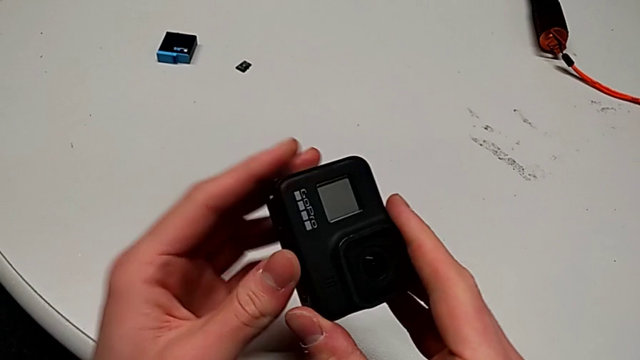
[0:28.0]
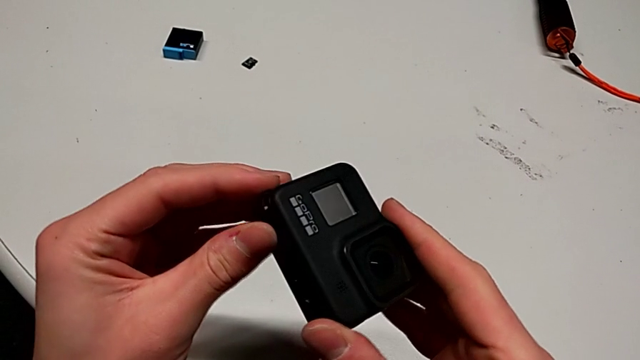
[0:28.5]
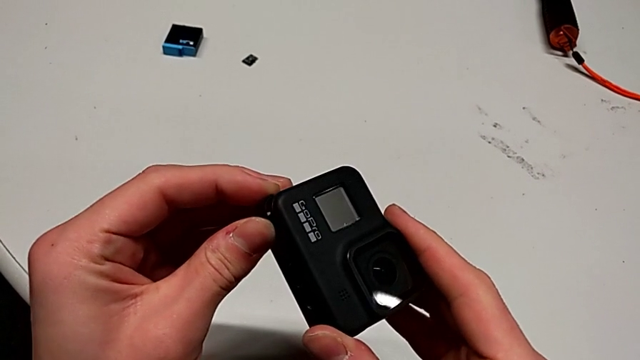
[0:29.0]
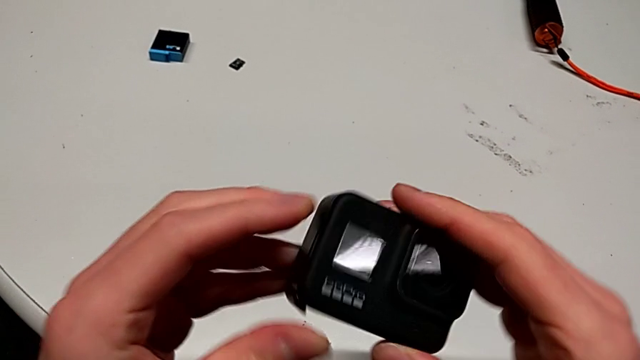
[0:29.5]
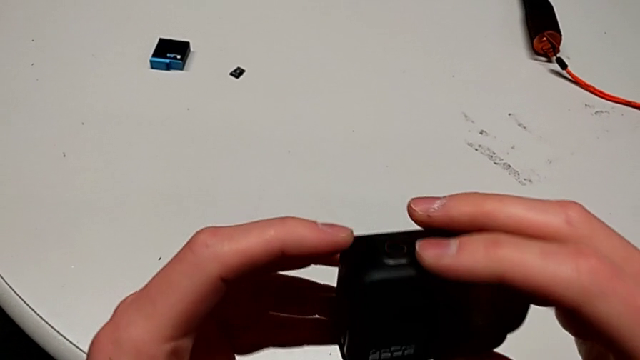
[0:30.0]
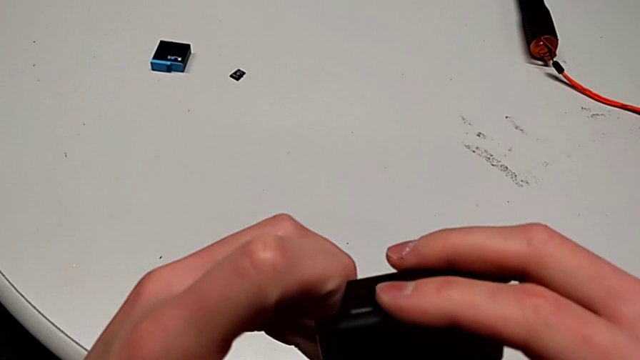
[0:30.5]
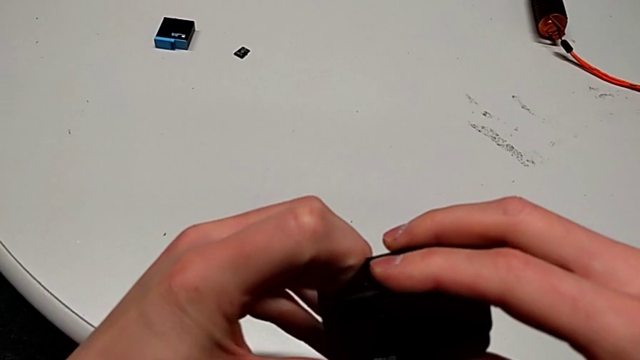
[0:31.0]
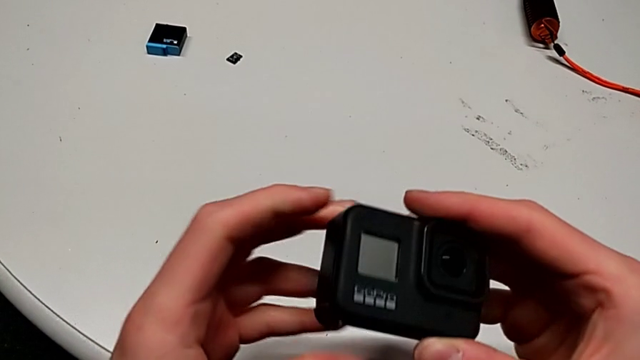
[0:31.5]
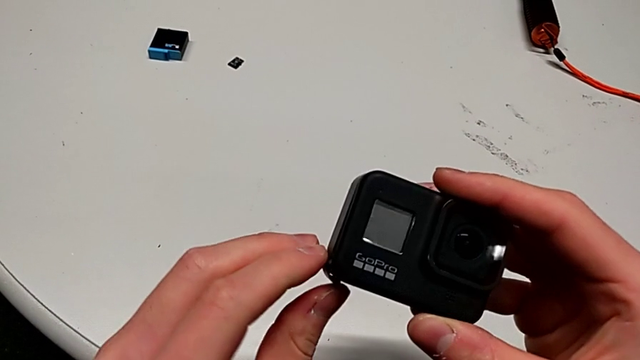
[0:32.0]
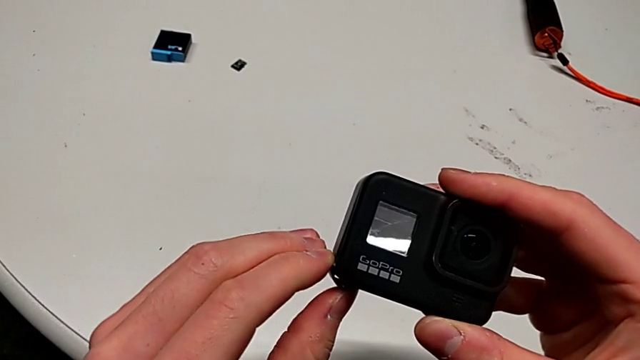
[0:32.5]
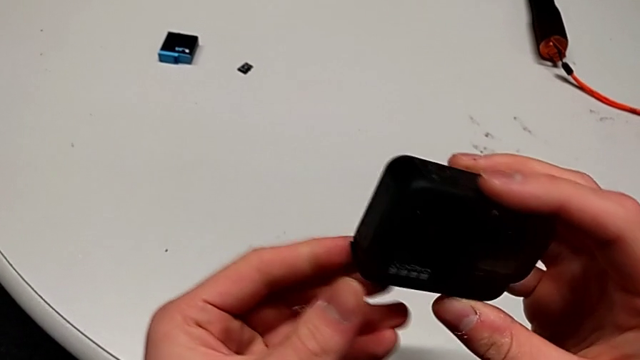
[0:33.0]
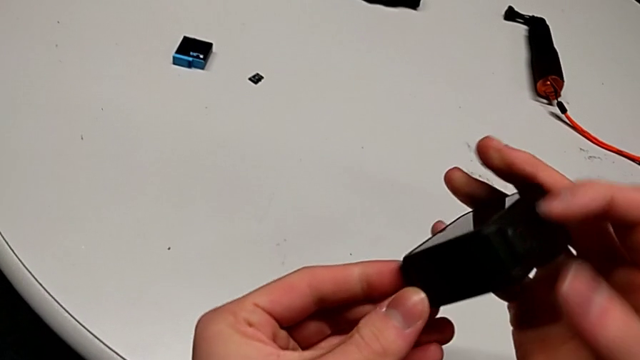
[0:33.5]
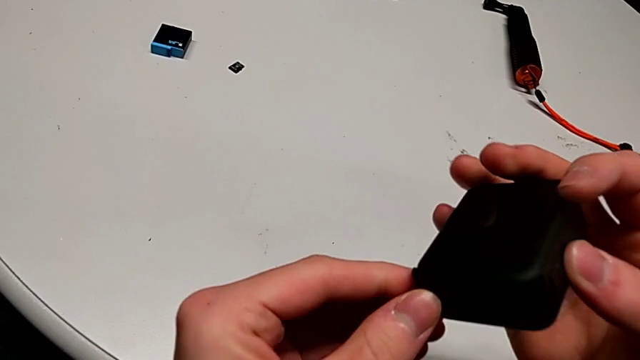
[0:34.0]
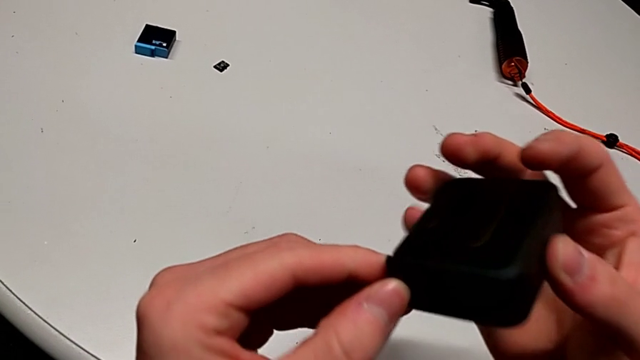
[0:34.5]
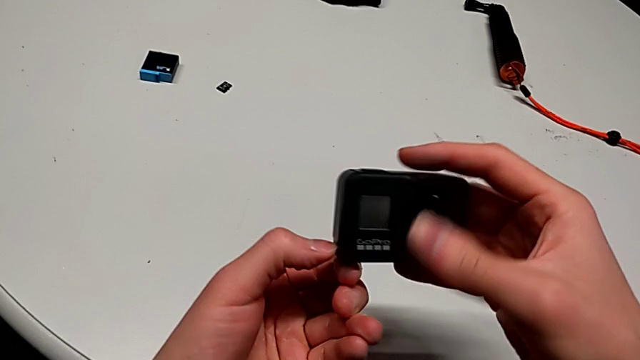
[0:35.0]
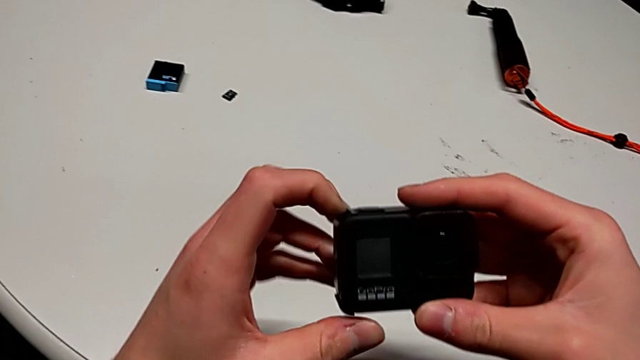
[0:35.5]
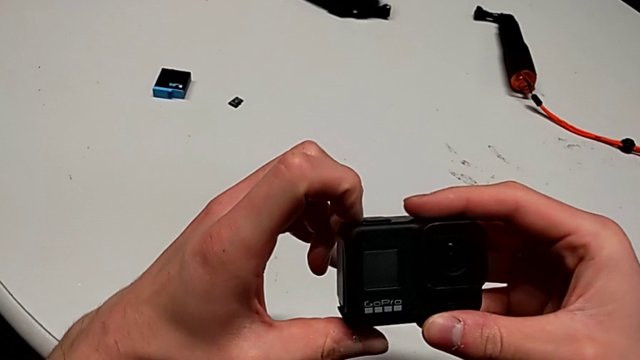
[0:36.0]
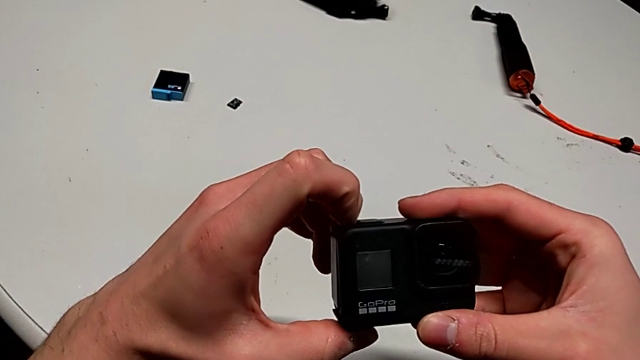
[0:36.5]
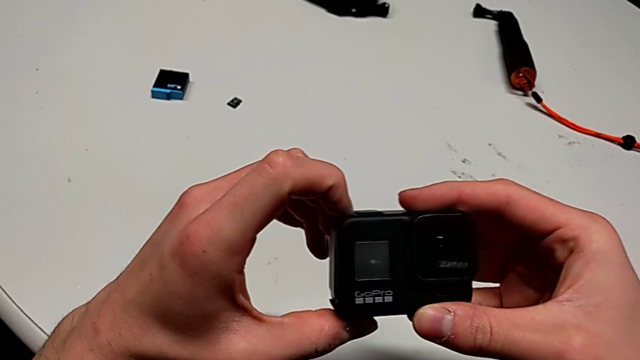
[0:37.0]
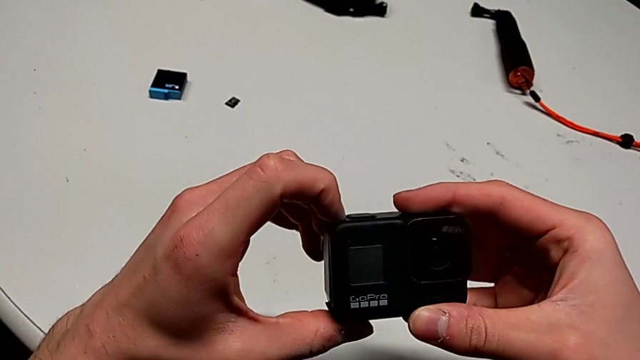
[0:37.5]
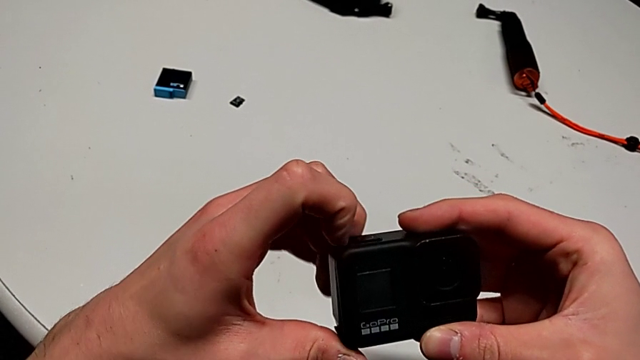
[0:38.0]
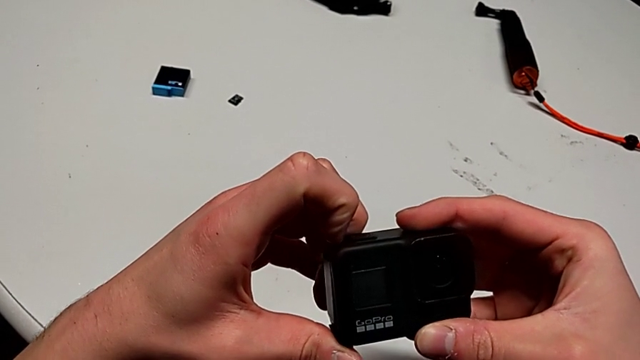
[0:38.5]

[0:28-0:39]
The camera wearer is exchanging a battery. They rotate the GoPro, pull the battery door, inspect the GoPro and pull the battery door twice.

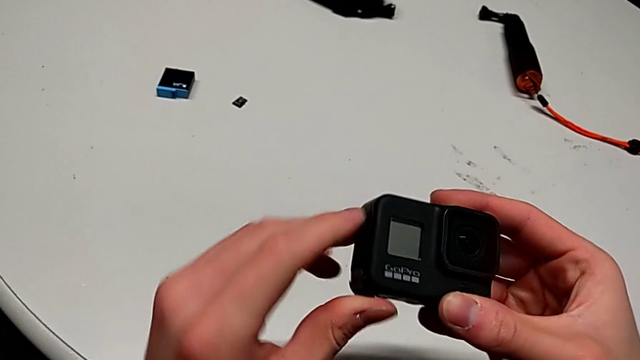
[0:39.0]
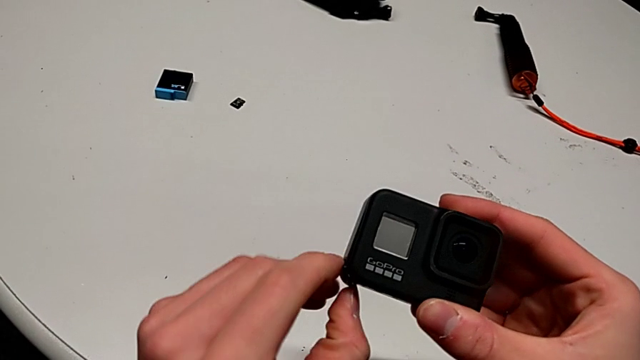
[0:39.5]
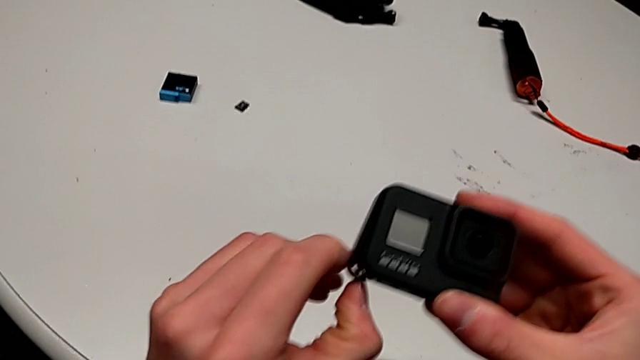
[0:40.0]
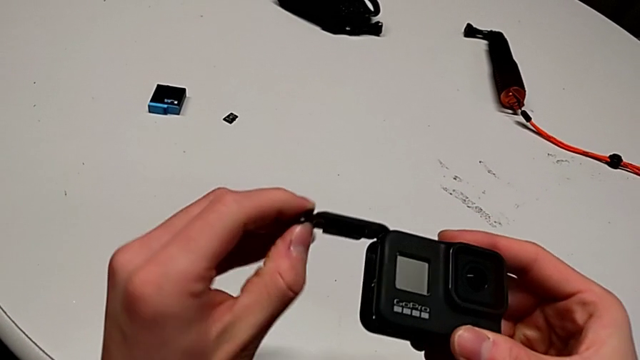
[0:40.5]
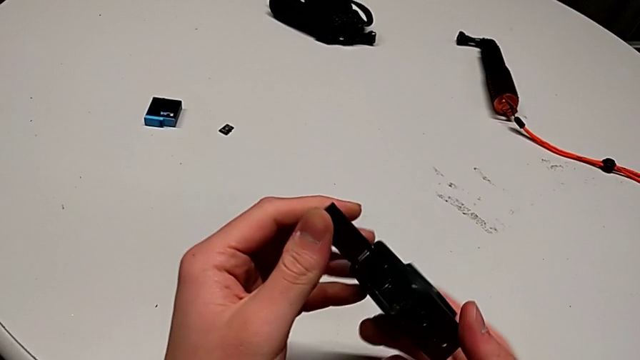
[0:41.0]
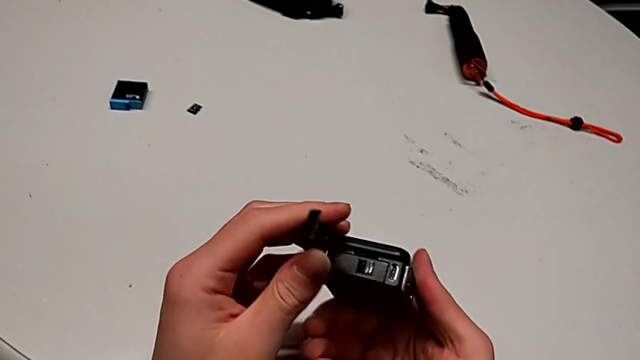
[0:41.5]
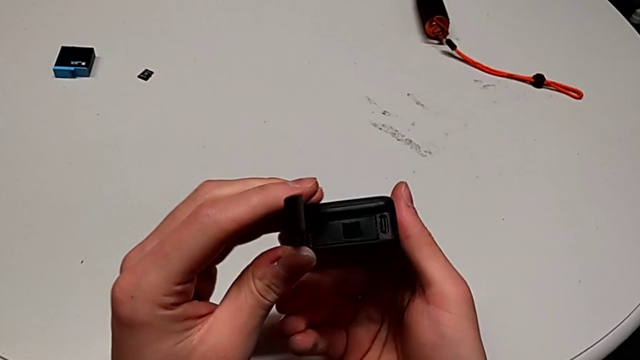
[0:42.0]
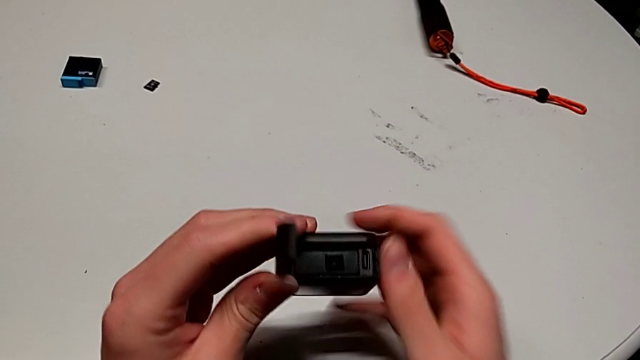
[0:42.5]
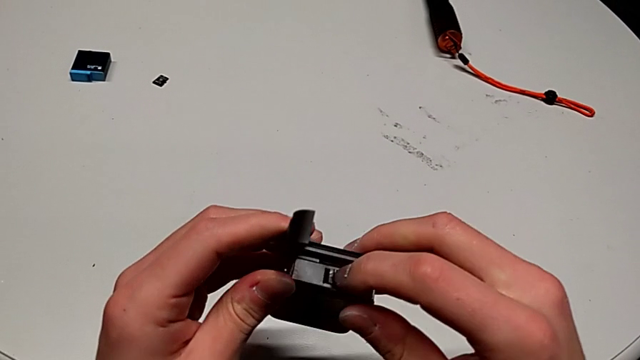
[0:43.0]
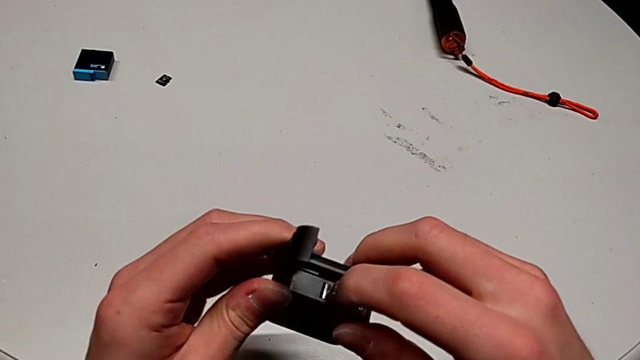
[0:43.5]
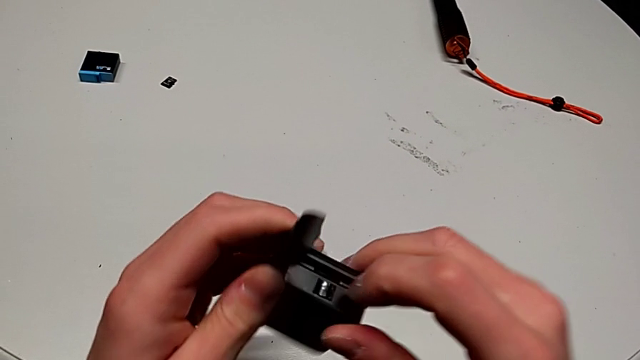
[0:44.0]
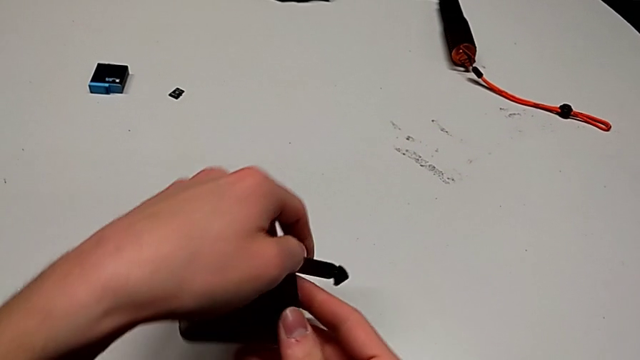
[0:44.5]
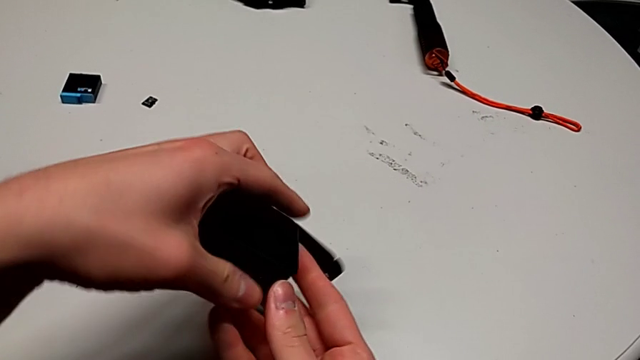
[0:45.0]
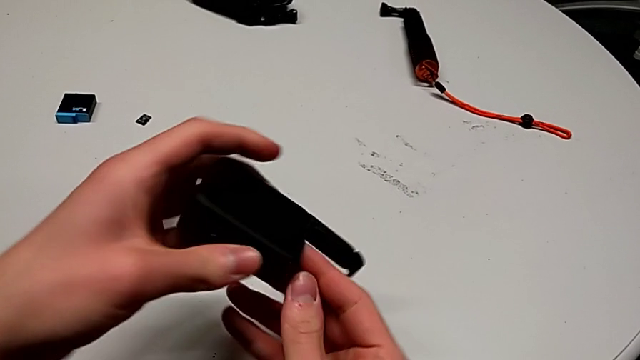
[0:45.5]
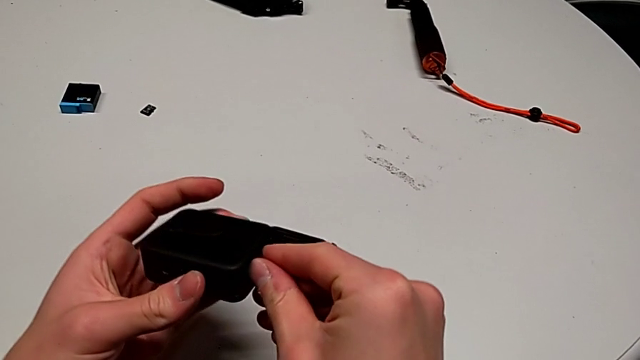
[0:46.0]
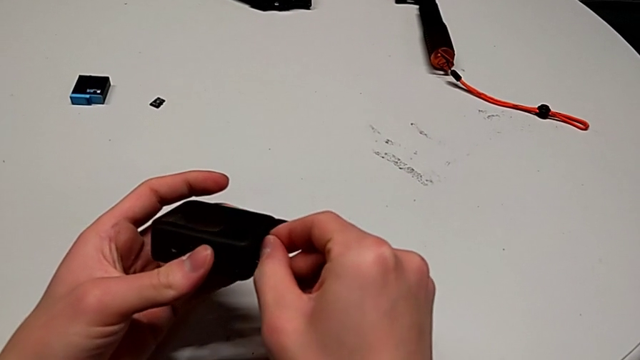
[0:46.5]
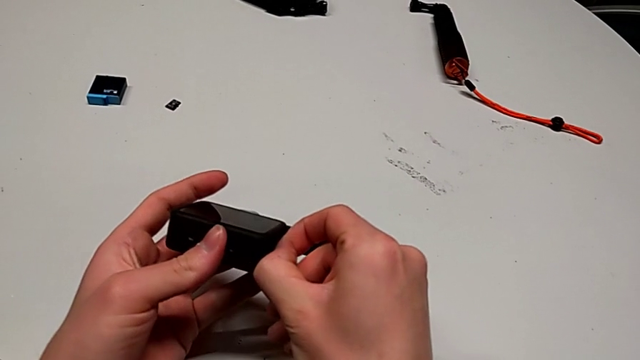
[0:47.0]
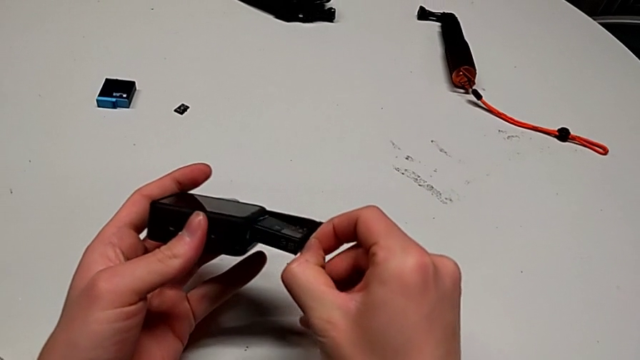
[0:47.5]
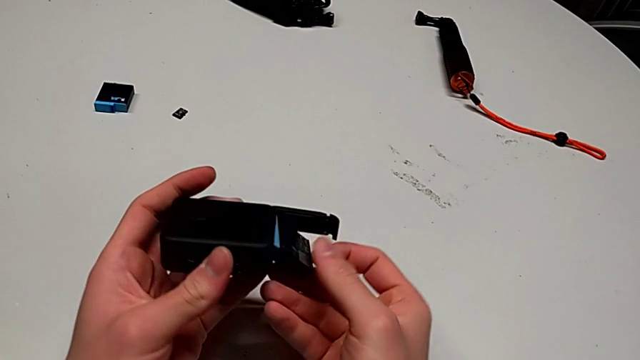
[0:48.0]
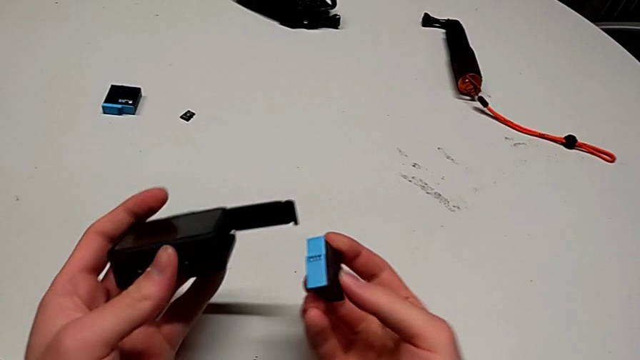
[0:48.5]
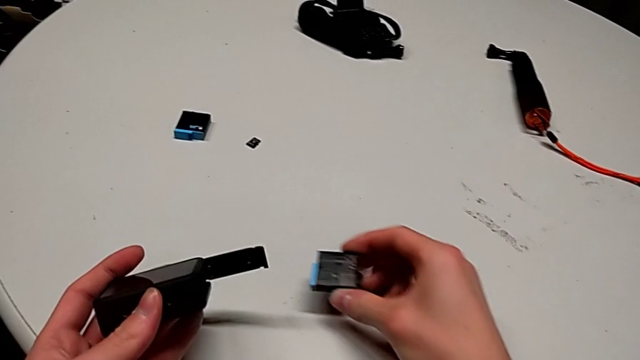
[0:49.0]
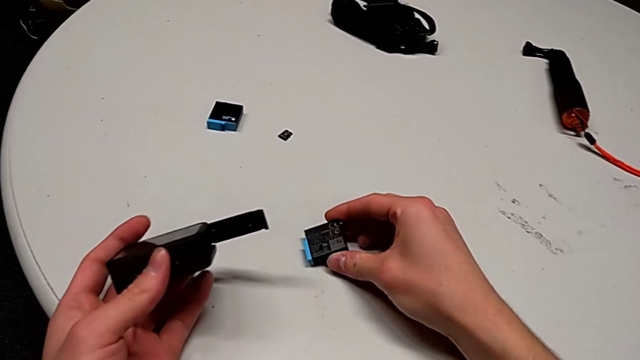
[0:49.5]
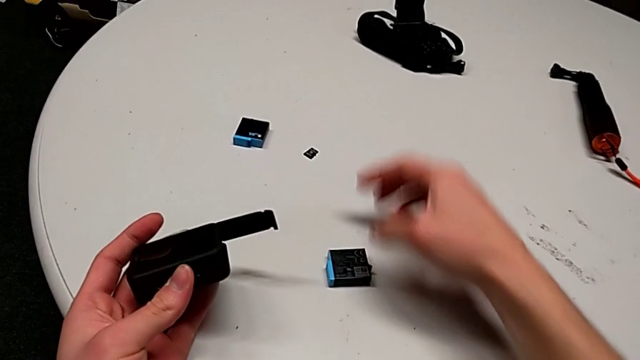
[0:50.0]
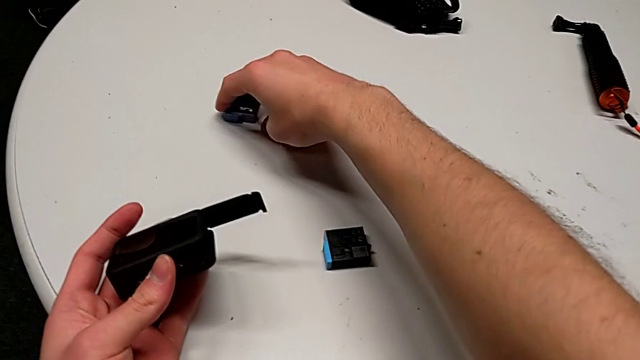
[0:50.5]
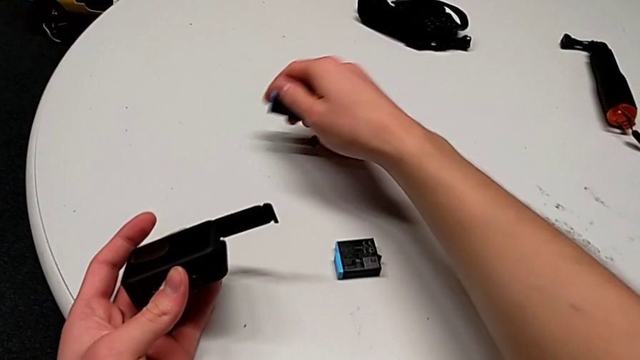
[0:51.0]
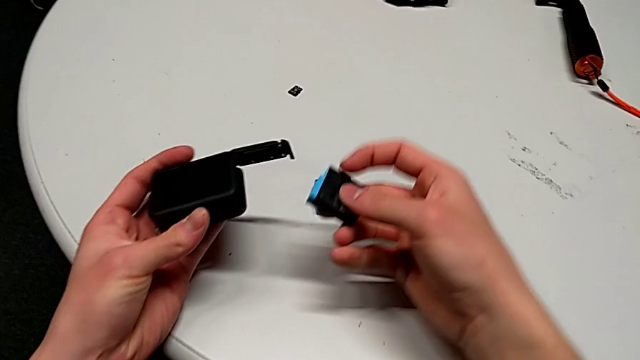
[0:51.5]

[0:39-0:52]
The camera wearer is exchanging a battery. They open the battery door, rotate the GoPro, press the battery, flip the GoPro, withdraw the old battery and place it.
